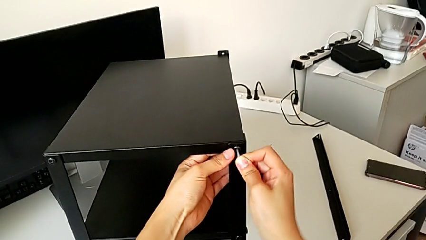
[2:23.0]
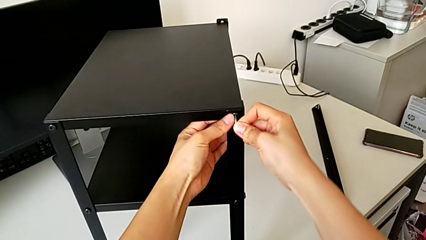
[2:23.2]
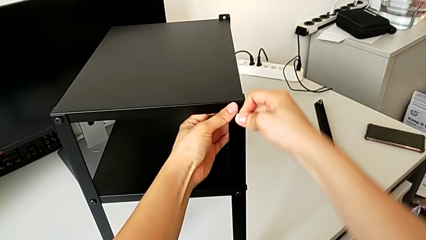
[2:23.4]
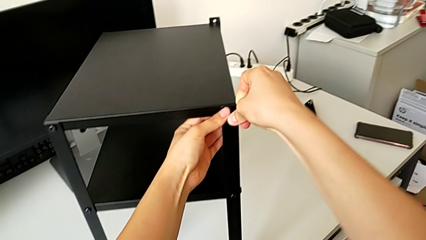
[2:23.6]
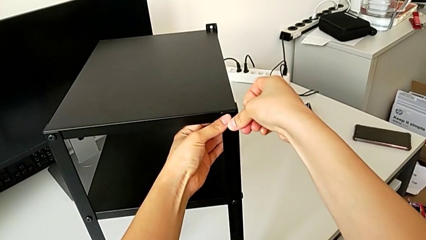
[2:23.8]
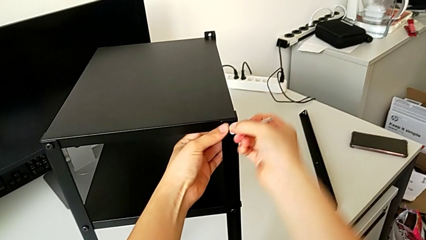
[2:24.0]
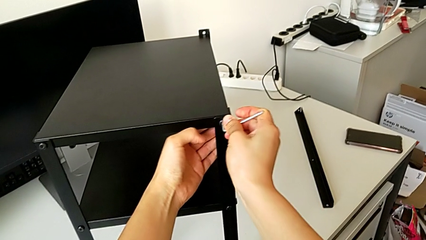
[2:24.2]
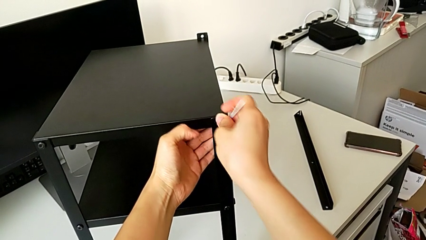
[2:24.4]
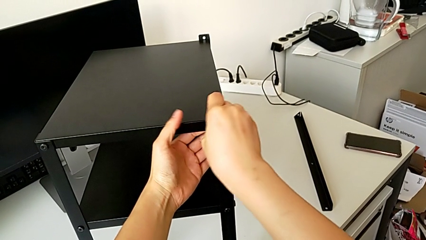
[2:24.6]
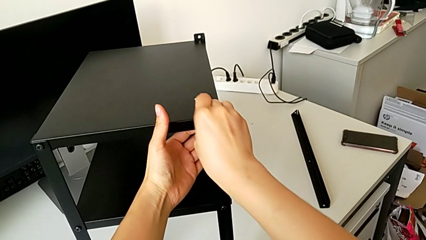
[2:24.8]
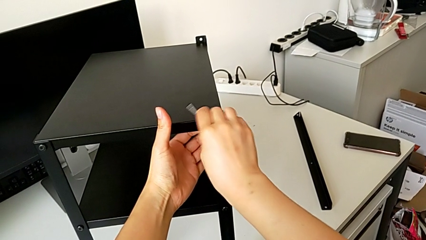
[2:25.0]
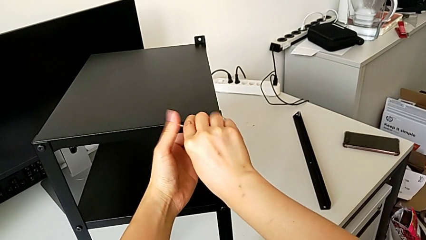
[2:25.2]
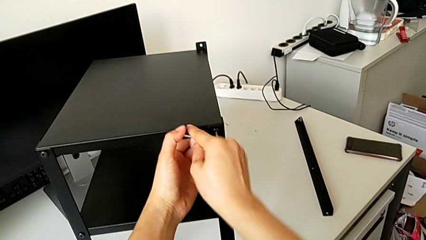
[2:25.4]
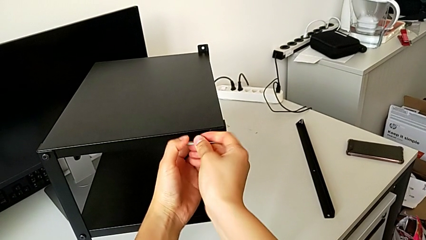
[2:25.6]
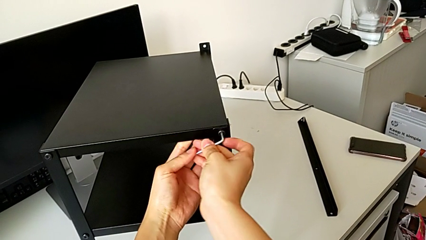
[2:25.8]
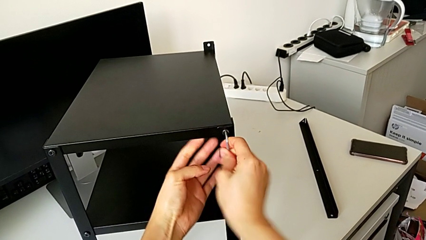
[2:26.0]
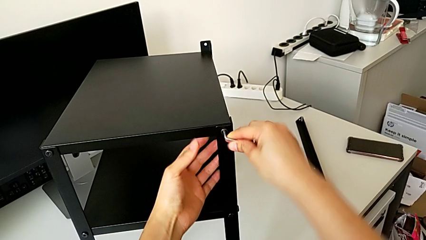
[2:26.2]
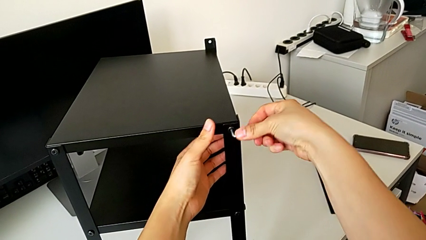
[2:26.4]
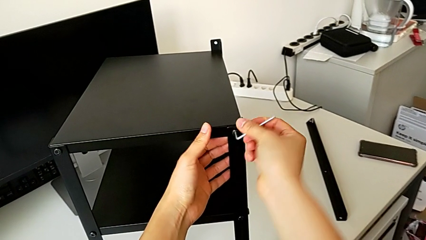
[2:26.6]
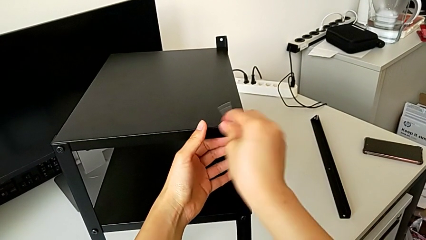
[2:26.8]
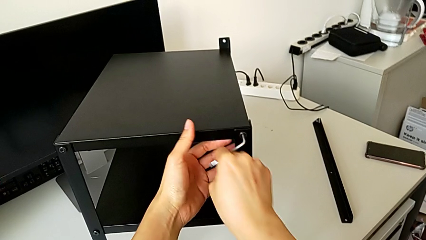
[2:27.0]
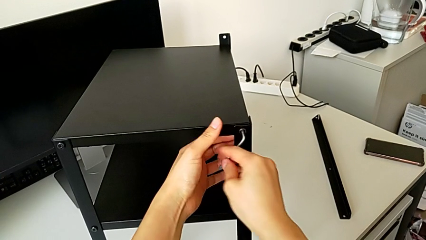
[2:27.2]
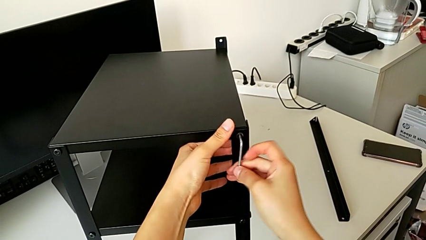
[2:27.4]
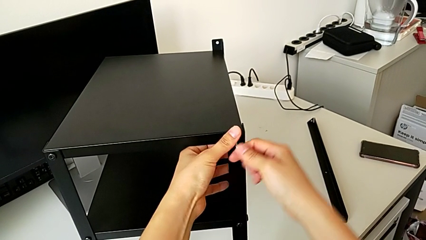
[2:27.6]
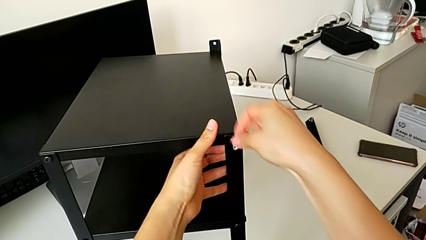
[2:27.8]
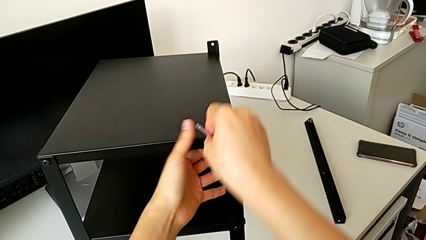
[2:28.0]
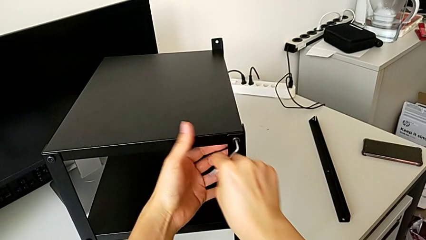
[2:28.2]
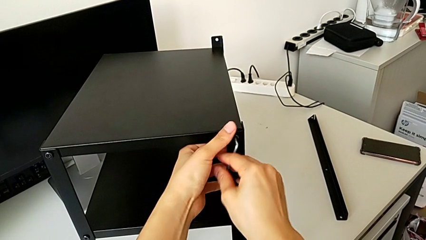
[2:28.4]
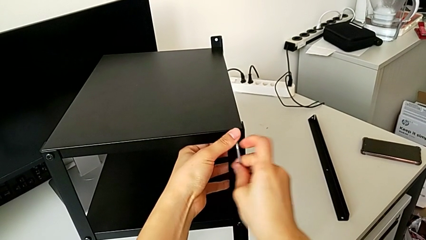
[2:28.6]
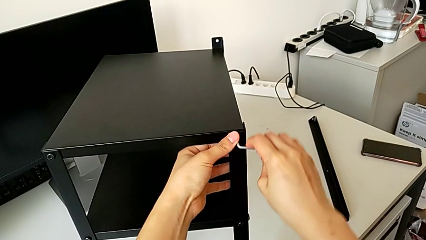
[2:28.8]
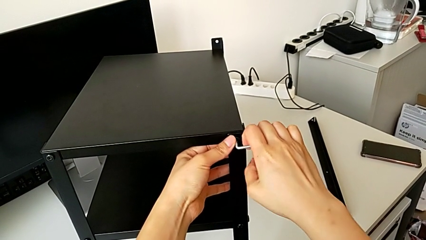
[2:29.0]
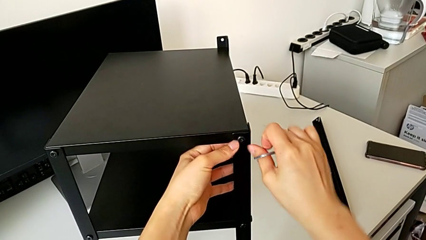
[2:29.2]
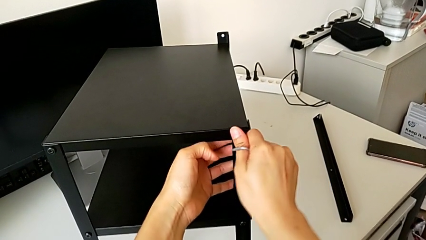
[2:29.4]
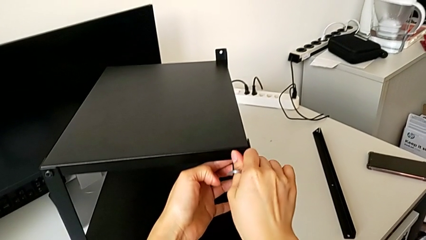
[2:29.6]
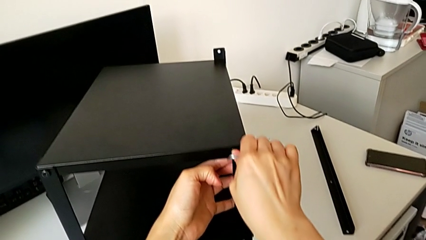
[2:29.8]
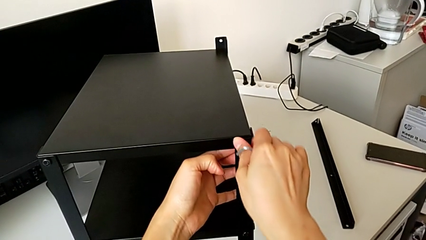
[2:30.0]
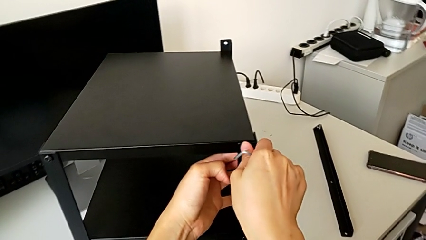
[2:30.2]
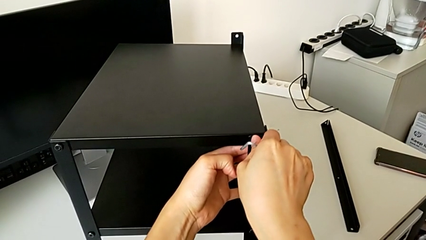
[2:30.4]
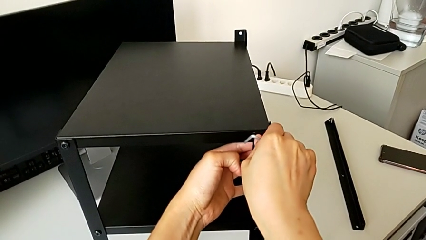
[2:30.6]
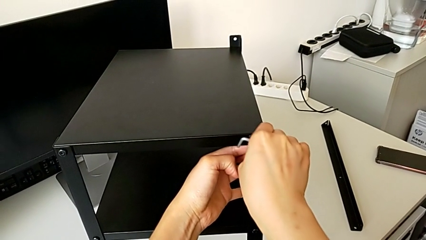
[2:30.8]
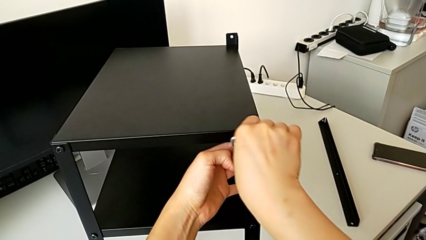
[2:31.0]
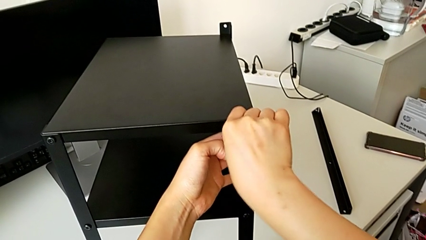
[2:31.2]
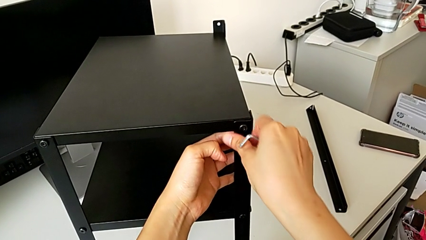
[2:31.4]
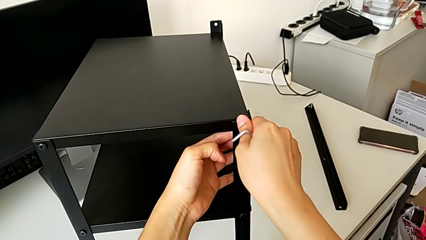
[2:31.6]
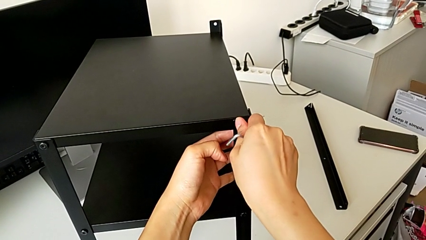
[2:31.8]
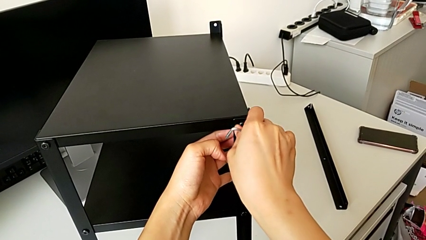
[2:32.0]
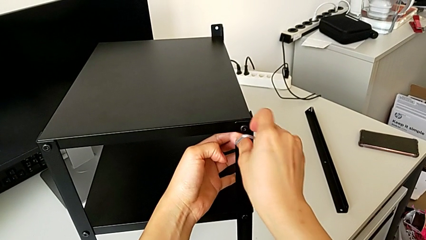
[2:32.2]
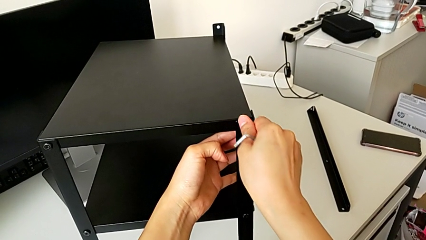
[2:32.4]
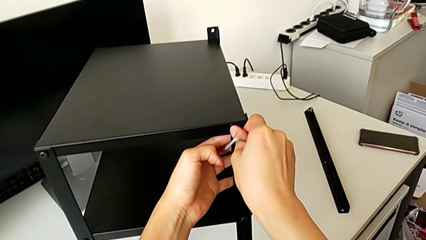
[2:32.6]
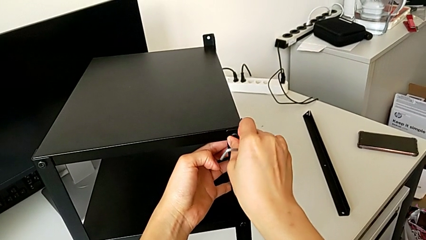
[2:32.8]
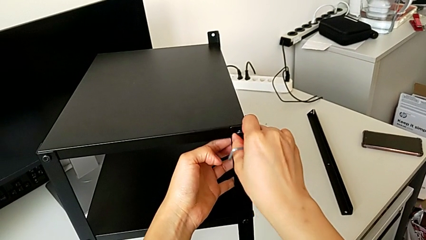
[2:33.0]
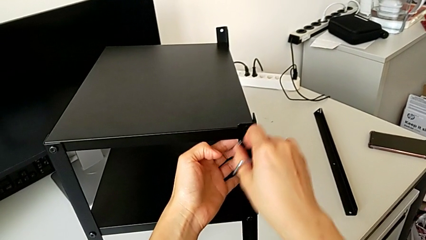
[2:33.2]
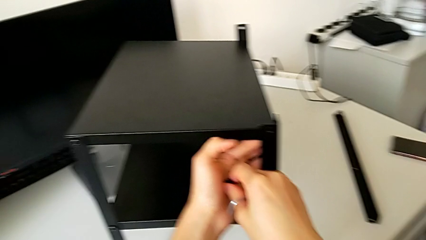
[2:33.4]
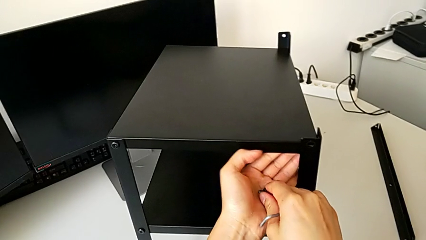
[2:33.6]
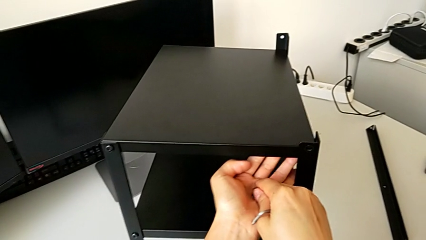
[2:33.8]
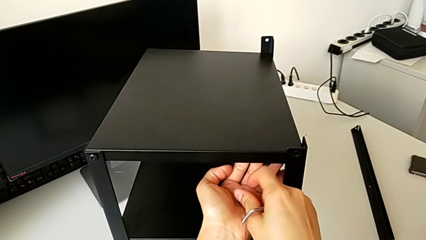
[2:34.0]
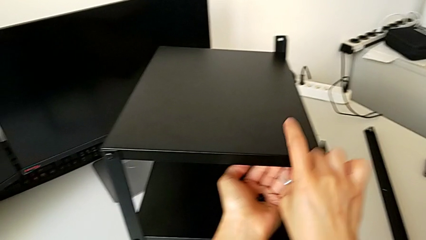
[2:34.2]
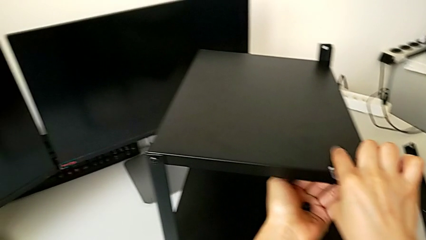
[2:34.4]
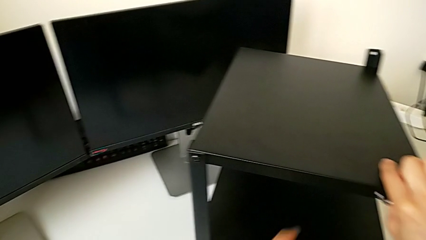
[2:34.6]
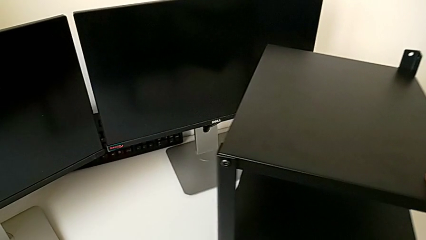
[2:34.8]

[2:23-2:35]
The camera wearer is unscrewing four screws. They unscrew the top hex socket head, withdraw the hex socket head and place the left hex socket head.

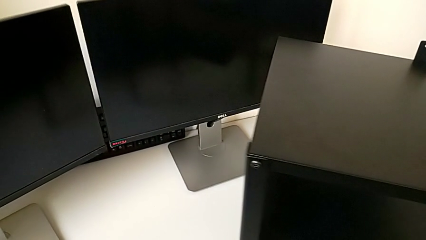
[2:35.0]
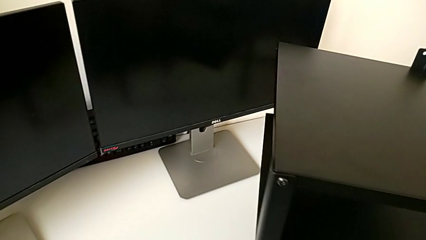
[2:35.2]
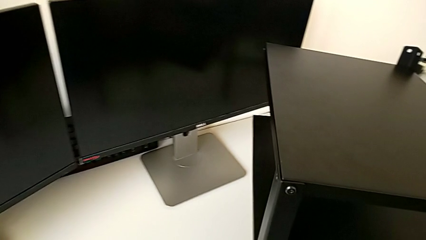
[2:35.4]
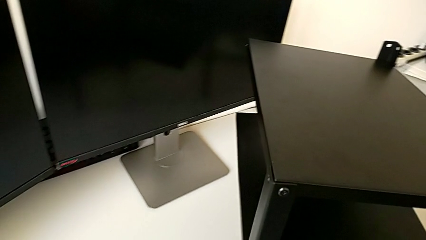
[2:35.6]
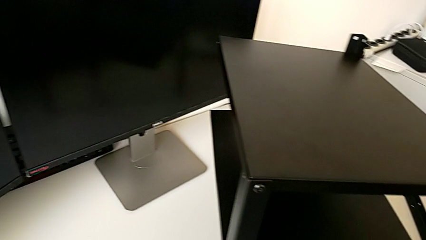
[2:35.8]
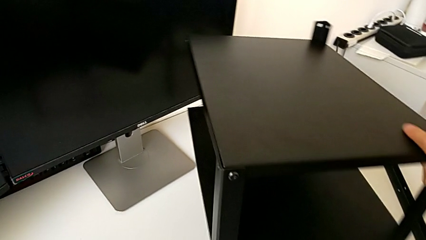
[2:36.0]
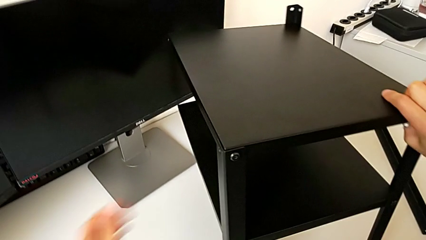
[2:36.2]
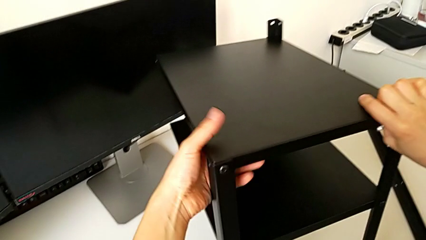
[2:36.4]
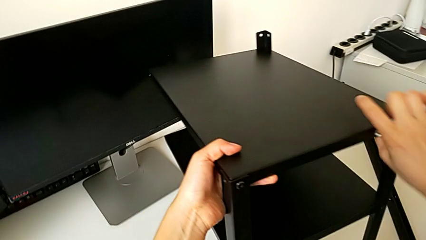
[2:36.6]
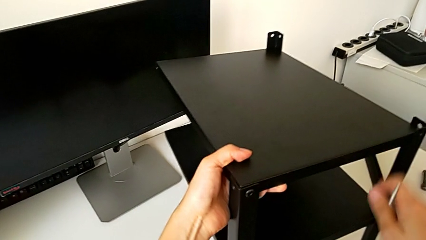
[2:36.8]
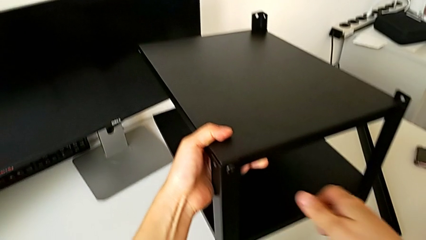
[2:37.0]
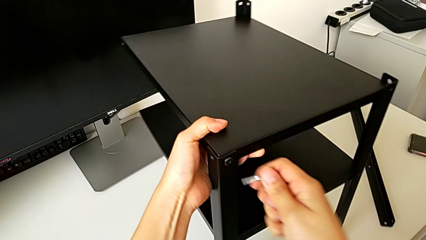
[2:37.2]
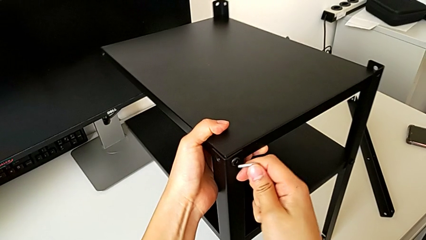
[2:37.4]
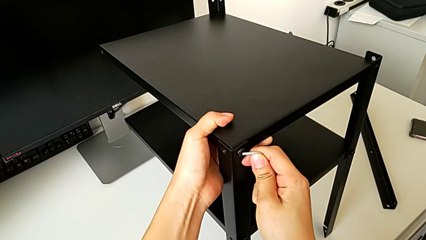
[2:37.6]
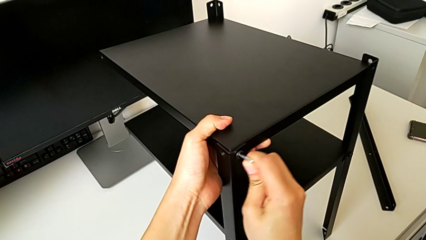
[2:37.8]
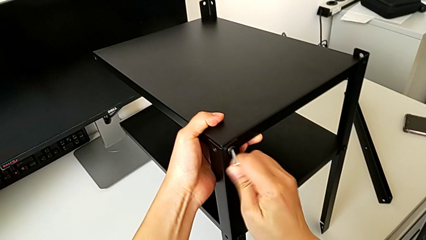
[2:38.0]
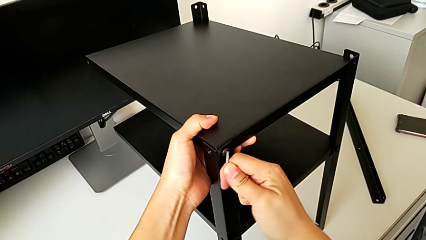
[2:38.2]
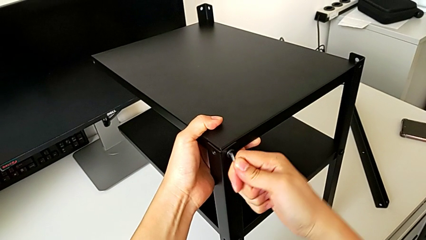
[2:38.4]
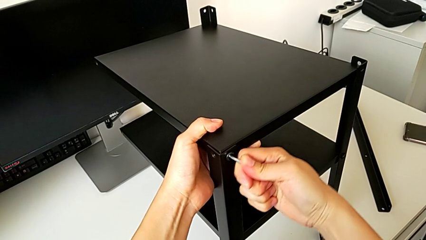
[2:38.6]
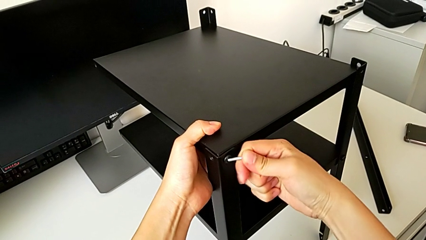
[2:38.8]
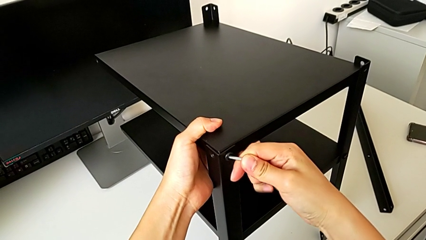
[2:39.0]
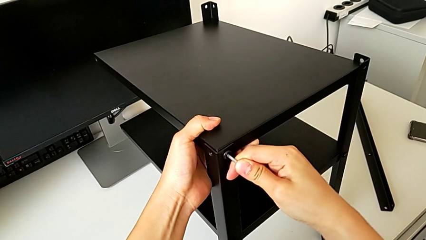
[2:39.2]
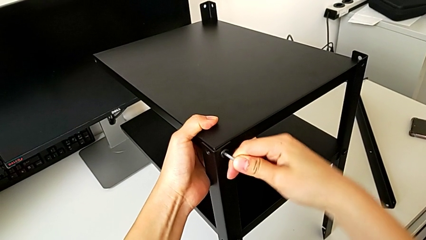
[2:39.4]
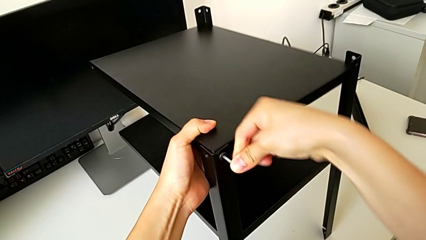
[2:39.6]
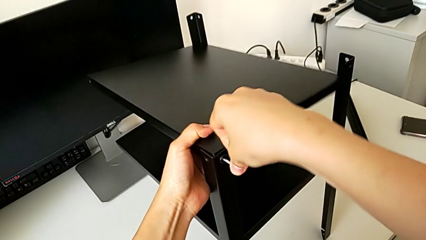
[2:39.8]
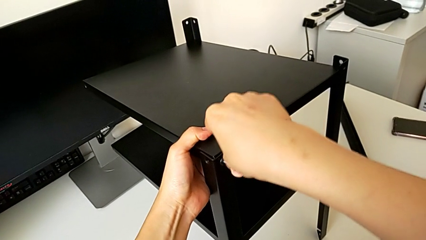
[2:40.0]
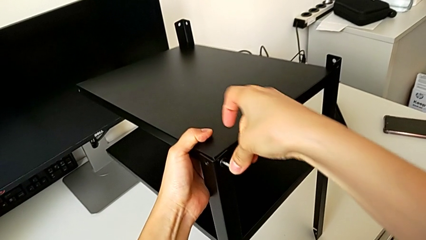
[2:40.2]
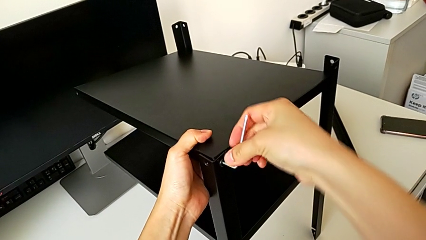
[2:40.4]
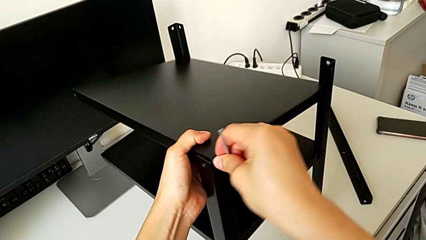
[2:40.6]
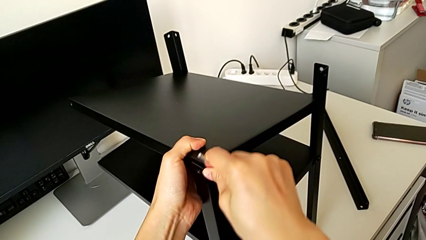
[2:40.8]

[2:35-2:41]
The camera wearer is disassembling the top table. They rotate the right nightstand, insert the Allen wrench and begin to unscrew the top hex socket head.
